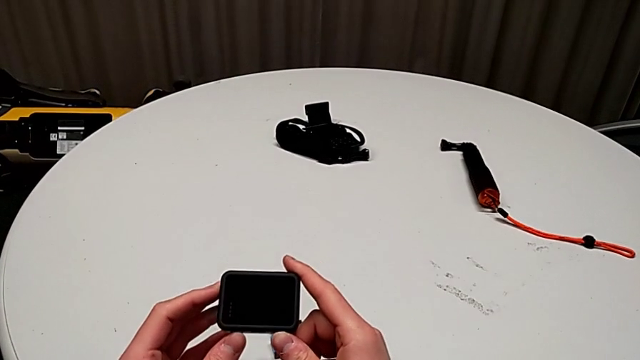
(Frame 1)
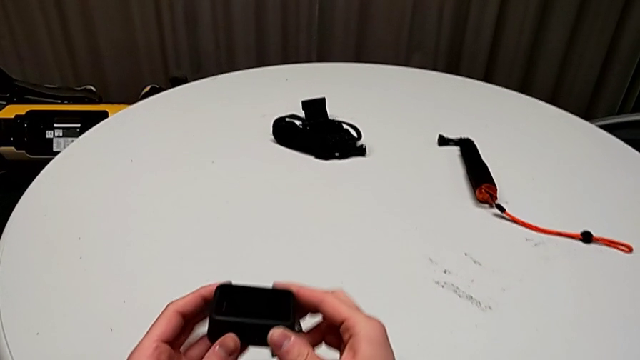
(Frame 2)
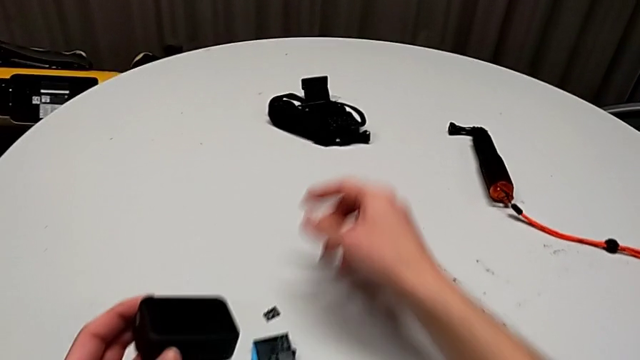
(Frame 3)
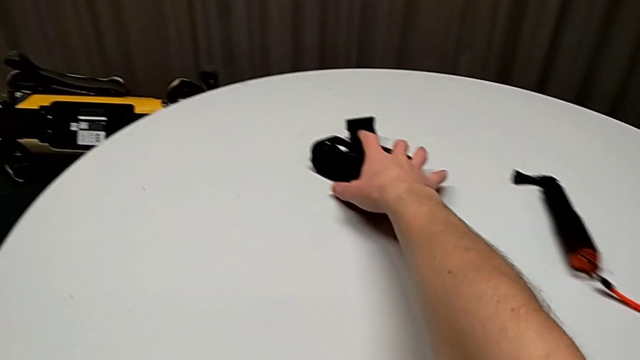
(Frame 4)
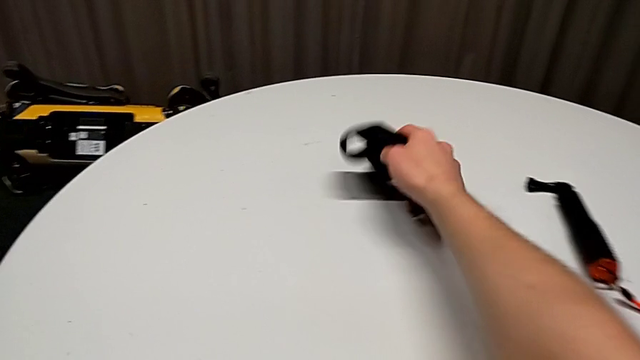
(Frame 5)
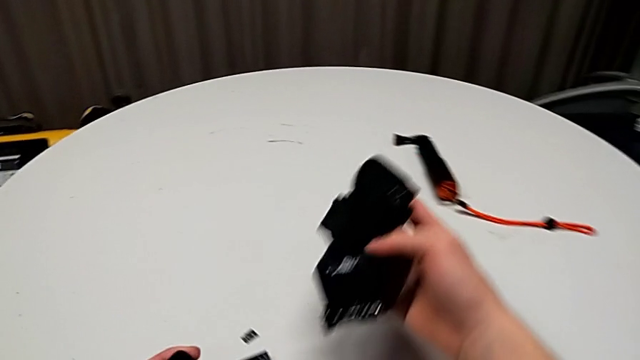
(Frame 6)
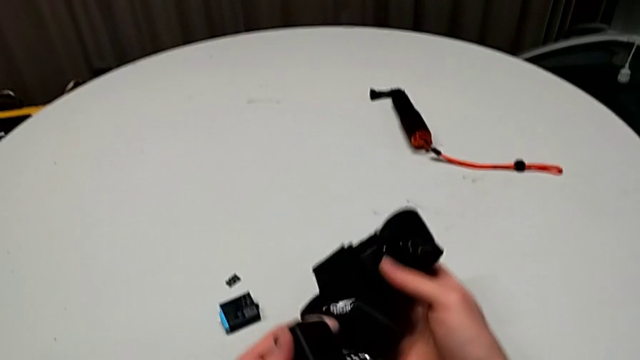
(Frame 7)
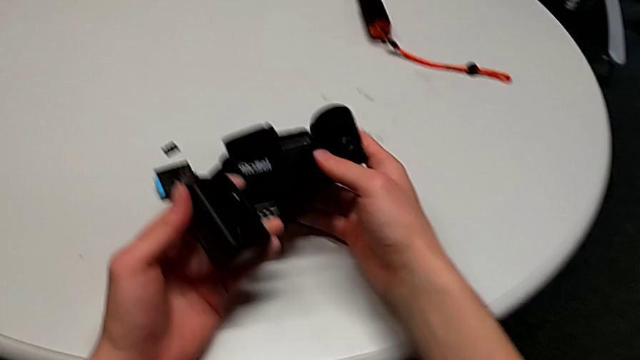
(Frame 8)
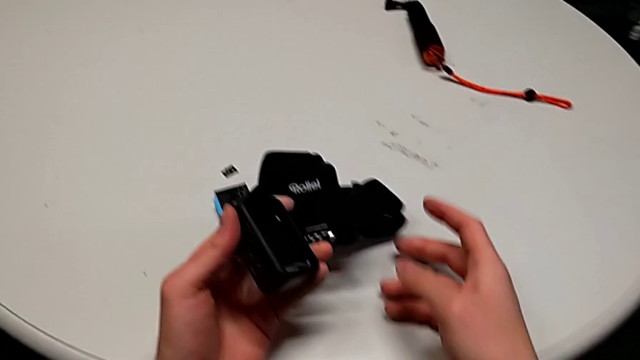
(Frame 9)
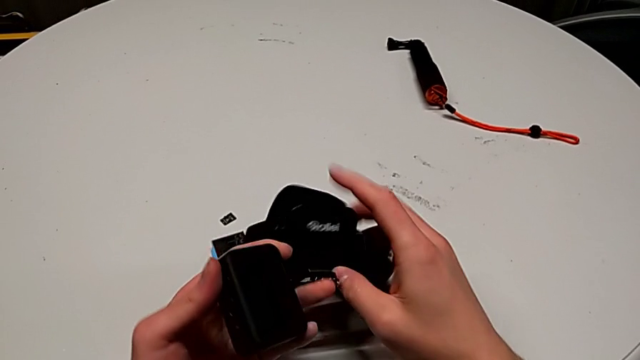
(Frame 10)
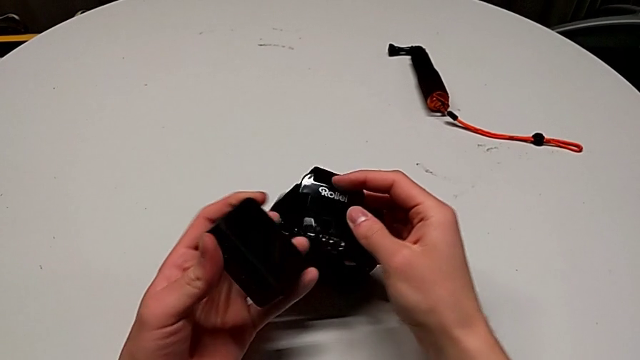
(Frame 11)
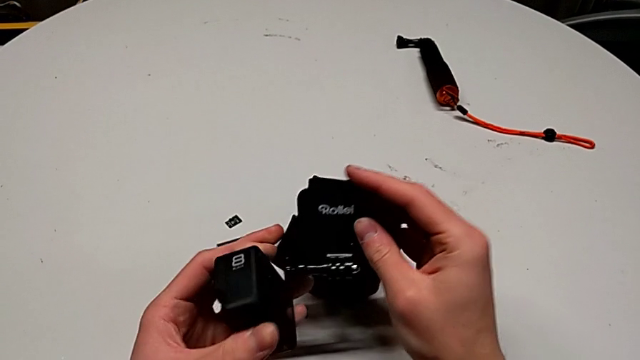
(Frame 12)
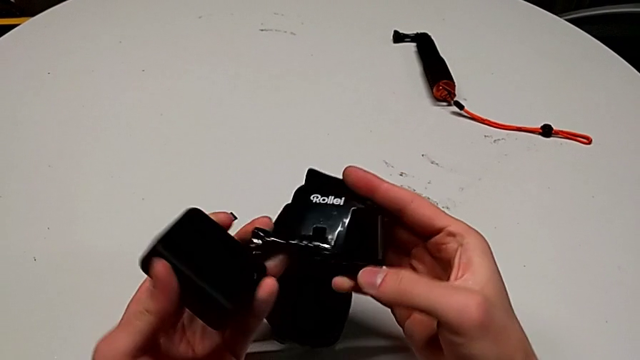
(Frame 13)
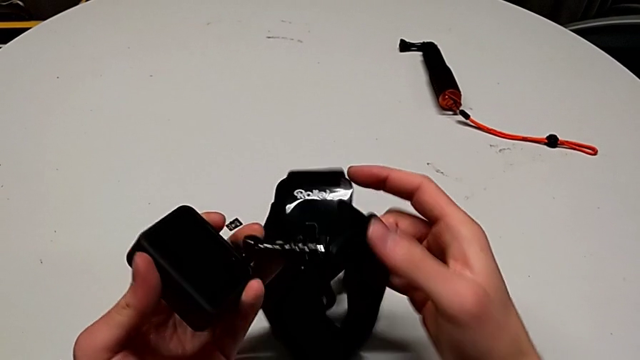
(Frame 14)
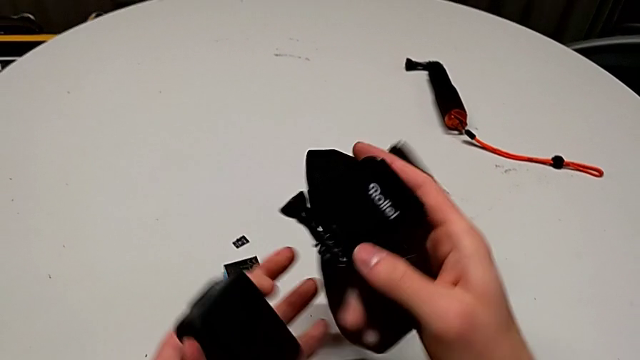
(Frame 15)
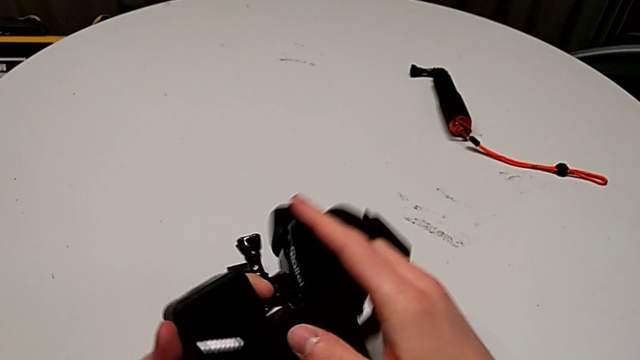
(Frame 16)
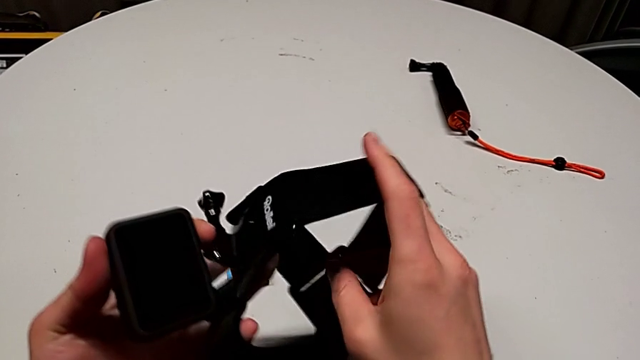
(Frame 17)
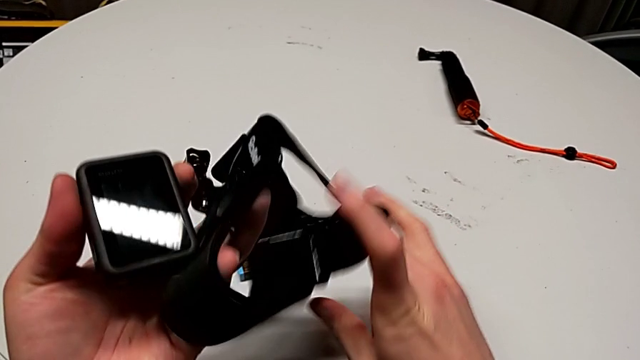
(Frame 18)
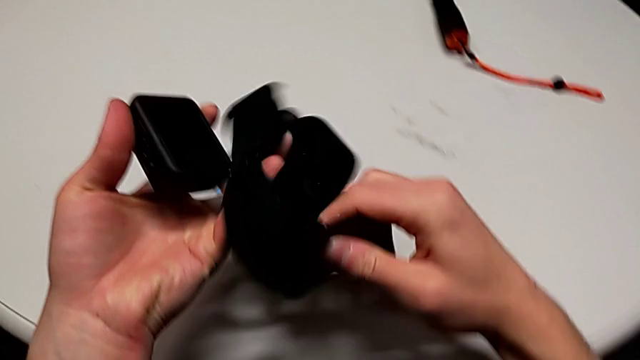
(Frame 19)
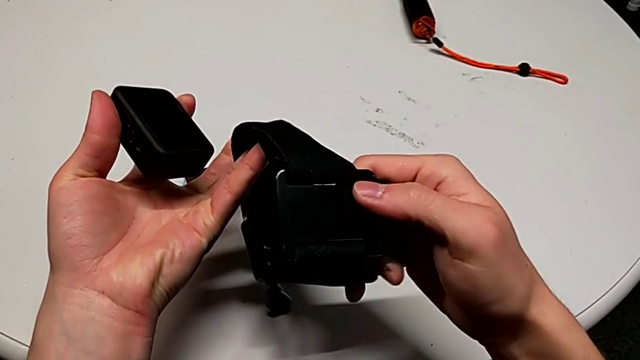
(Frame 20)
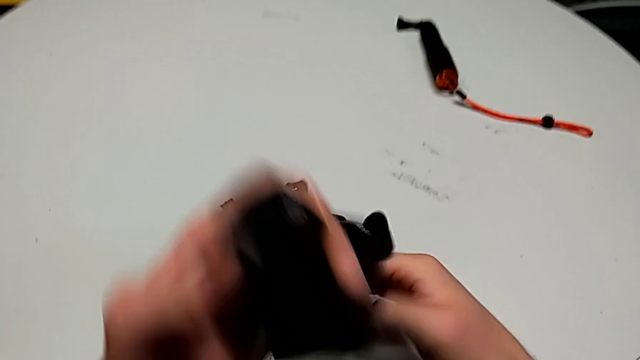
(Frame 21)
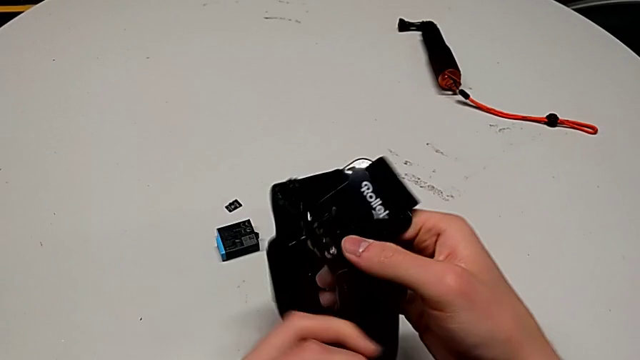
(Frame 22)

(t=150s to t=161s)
The camera wearer is assembling the strap into the GoPro. They grab the strap, inspect it and flip it.

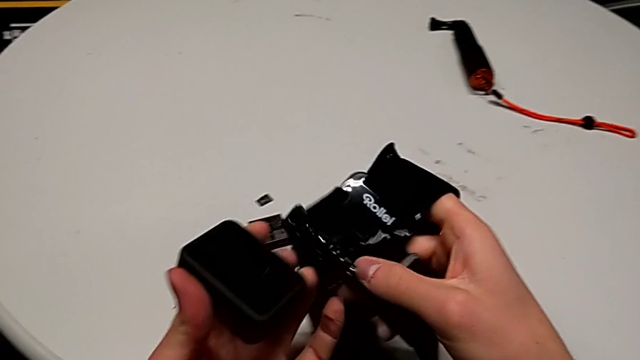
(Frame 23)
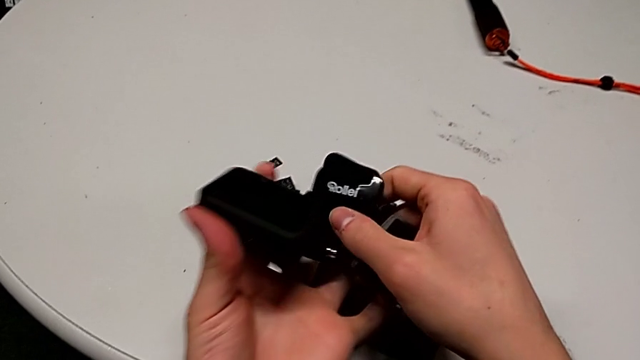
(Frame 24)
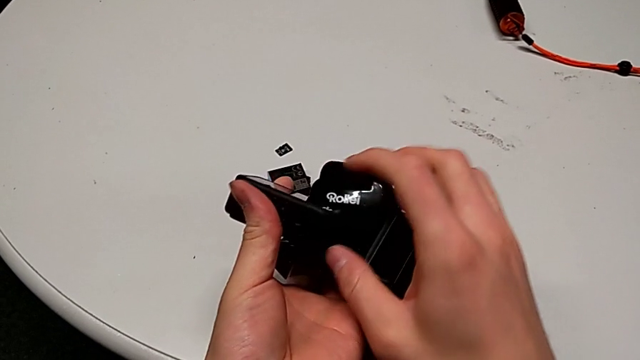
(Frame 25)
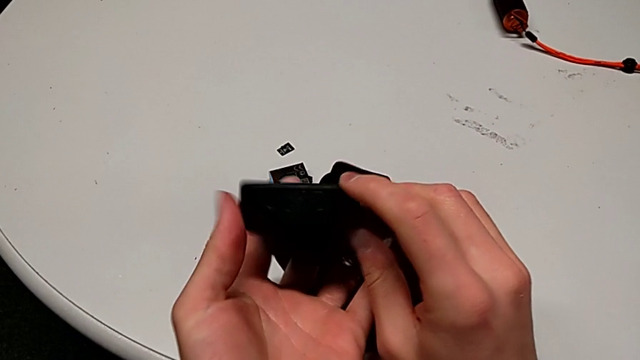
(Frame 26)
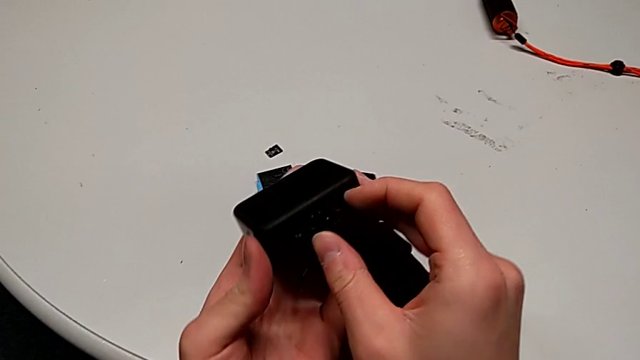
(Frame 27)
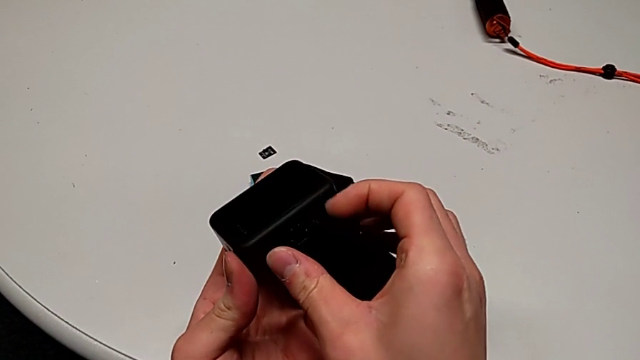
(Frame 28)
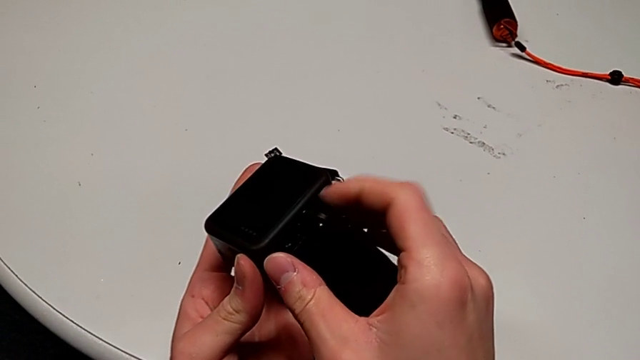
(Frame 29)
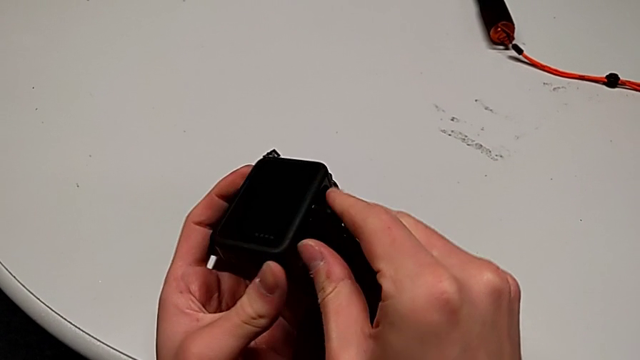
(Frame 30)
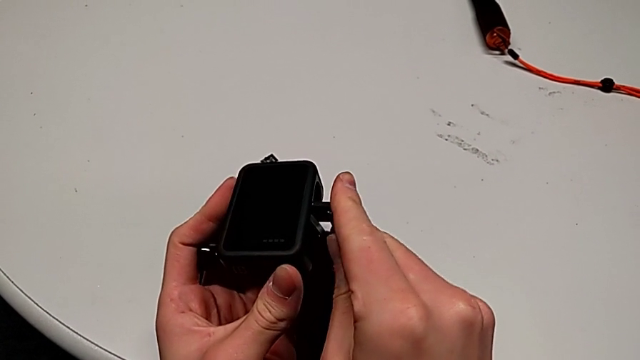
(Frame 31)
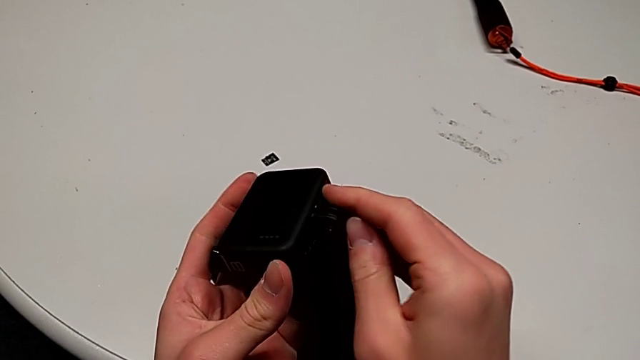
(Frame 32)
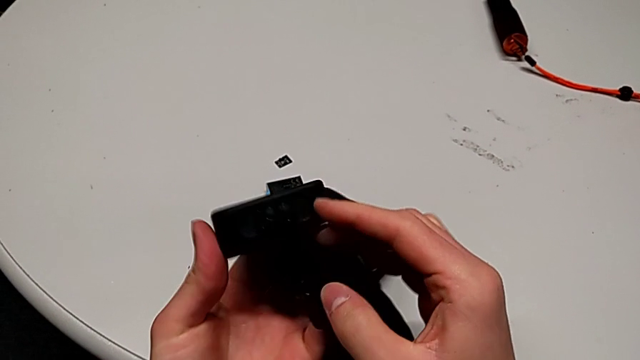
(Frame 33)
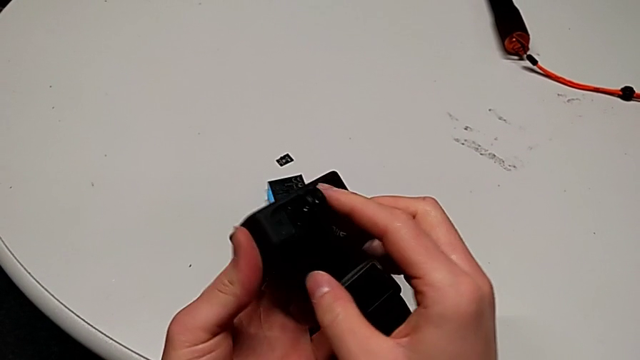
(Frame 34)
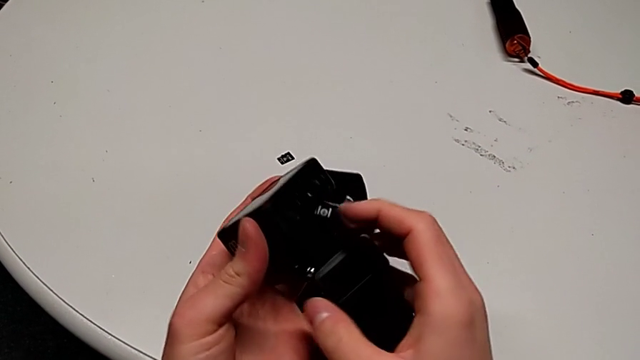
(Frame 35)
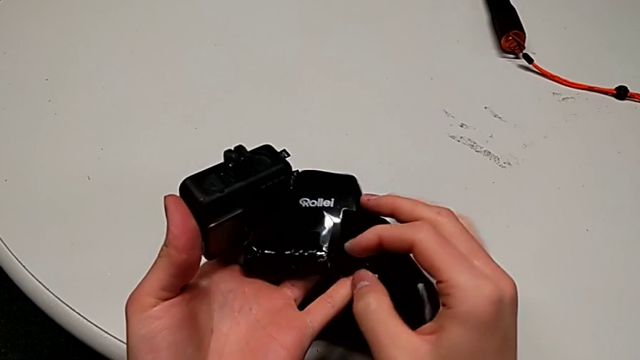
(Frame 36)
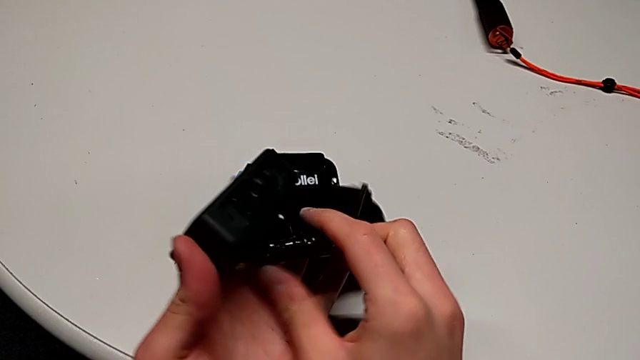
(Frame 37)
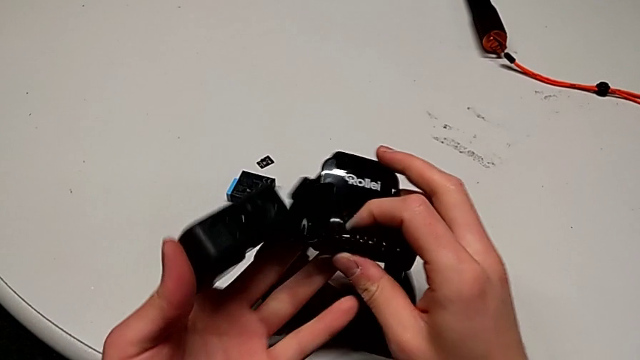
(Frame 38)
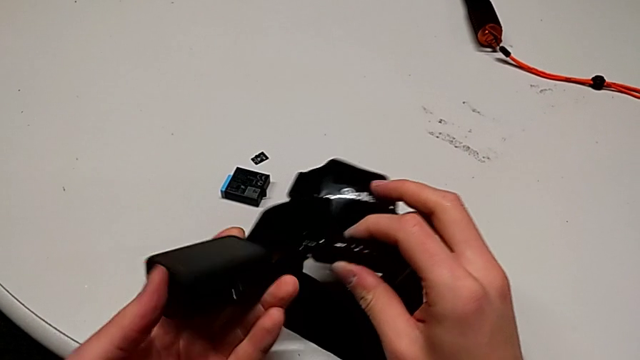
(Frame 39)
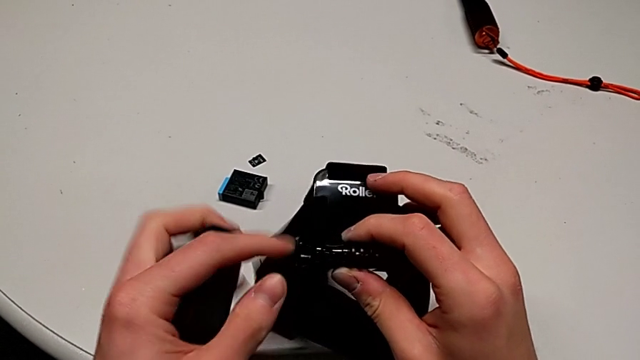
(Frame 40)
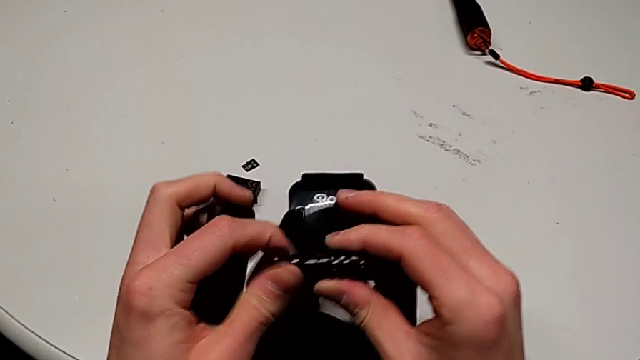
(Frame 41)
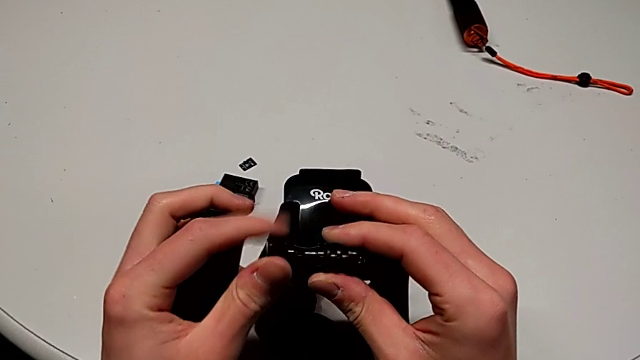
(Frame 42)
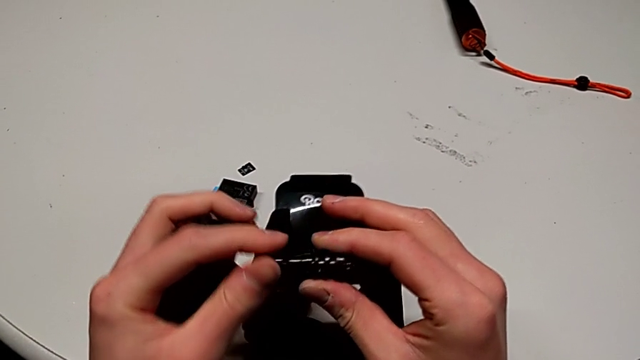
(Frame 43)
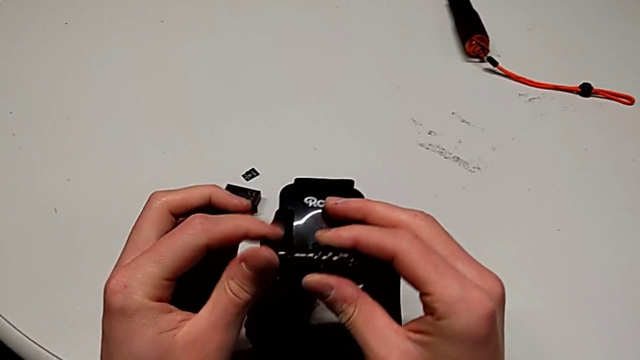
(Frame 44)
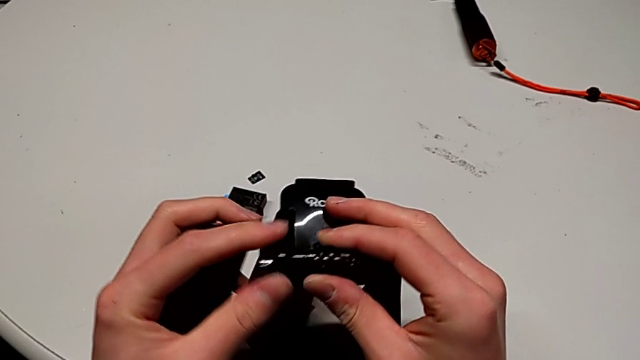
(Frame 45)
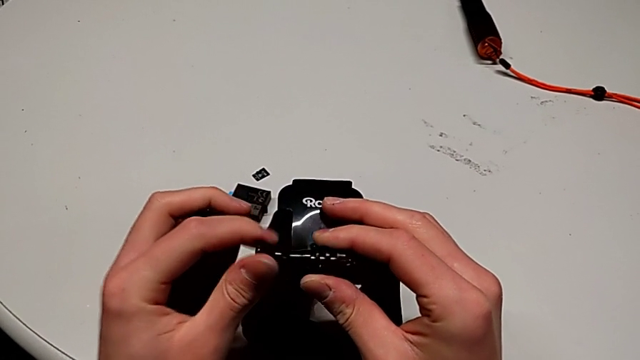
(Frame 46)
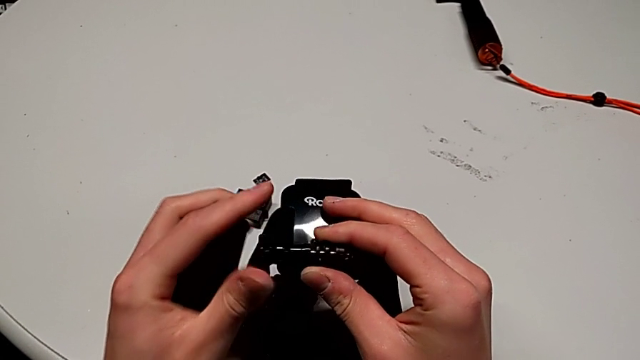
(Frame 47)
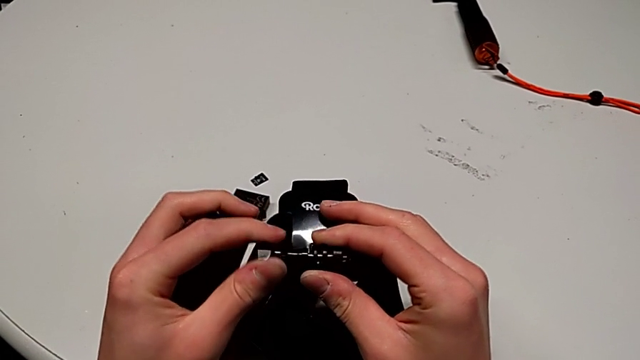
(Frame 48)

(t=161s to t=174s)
The camera wearer is assembling the strap into the GoPro. They inspect the GoPro, pull the mounting peg, inspect the GoPro and begin to unscrew the screw.
